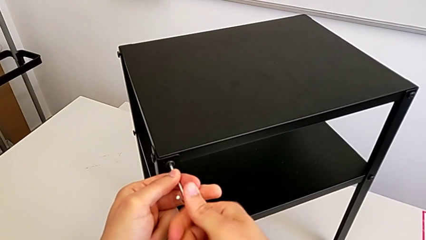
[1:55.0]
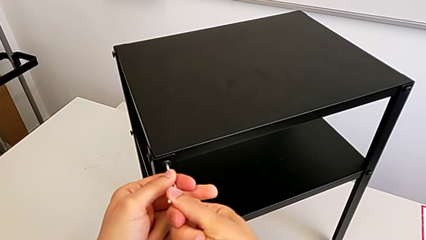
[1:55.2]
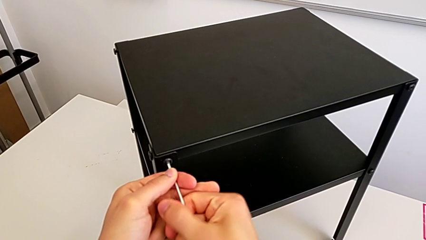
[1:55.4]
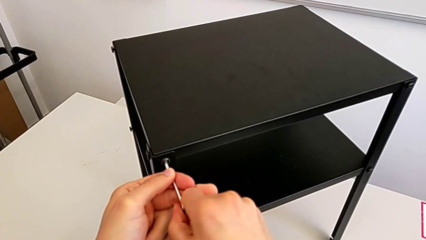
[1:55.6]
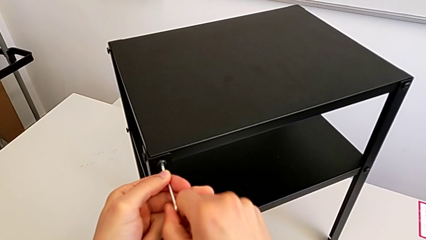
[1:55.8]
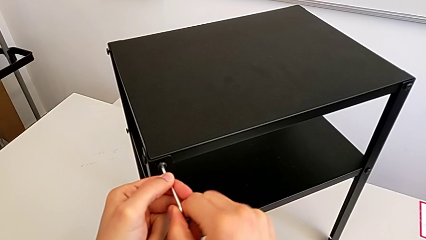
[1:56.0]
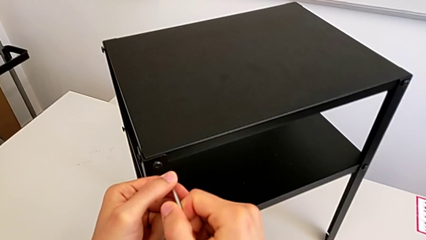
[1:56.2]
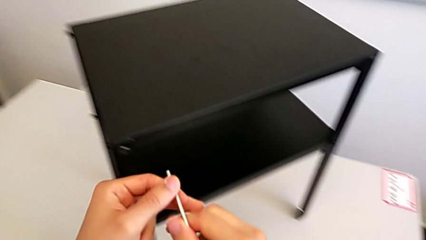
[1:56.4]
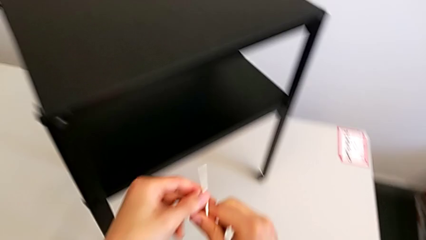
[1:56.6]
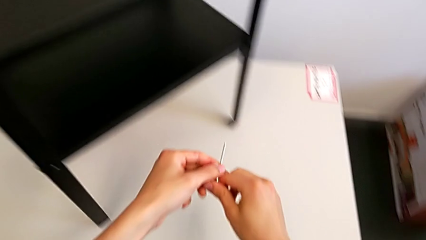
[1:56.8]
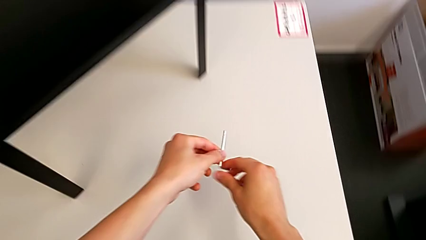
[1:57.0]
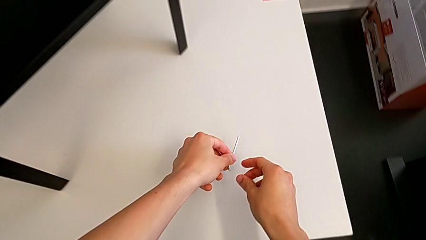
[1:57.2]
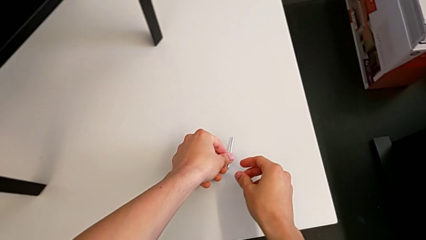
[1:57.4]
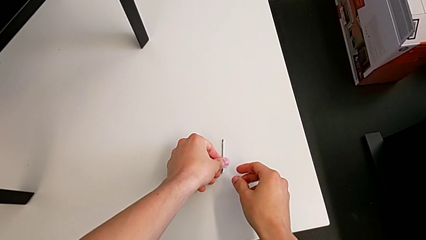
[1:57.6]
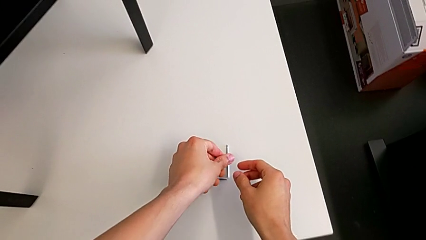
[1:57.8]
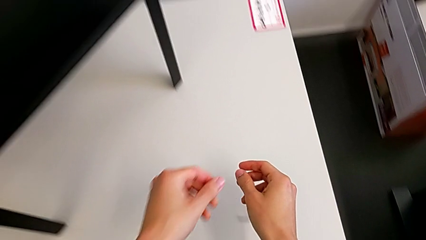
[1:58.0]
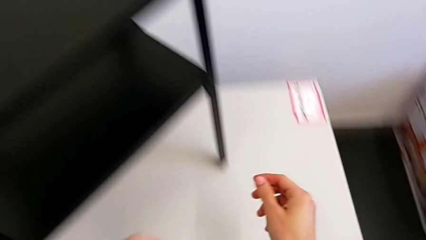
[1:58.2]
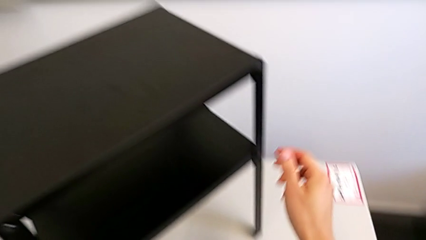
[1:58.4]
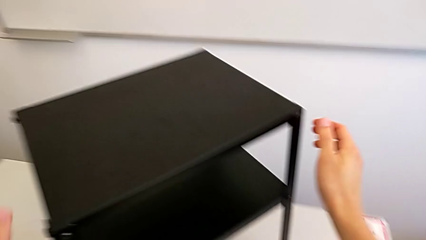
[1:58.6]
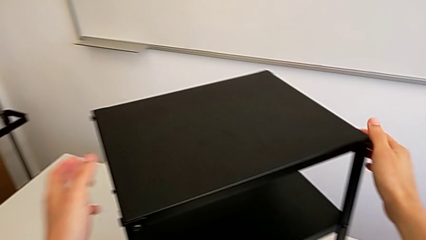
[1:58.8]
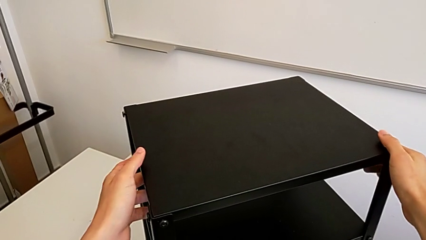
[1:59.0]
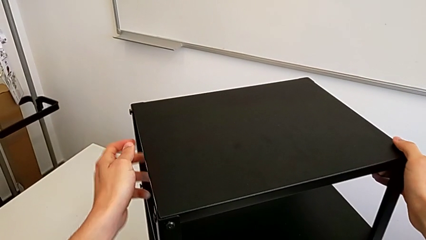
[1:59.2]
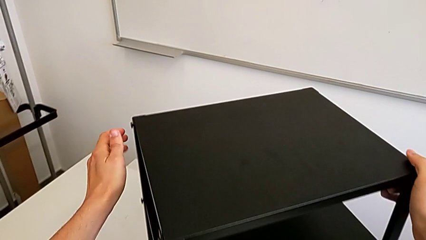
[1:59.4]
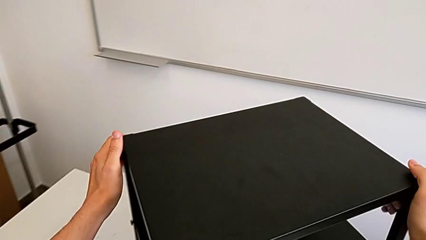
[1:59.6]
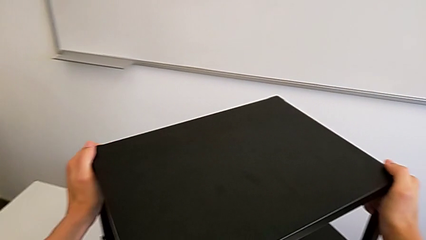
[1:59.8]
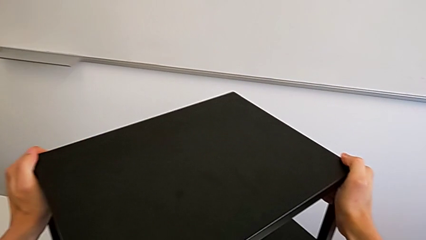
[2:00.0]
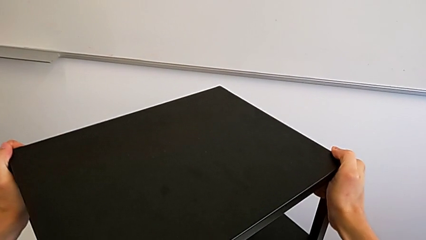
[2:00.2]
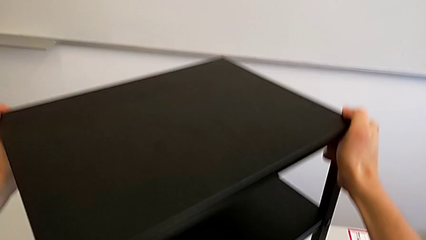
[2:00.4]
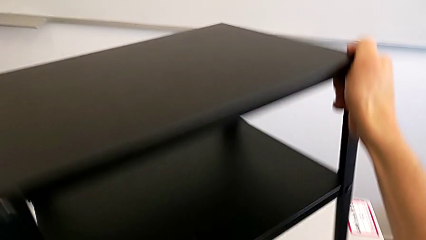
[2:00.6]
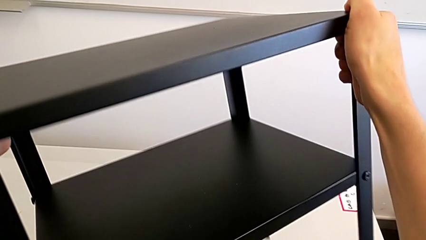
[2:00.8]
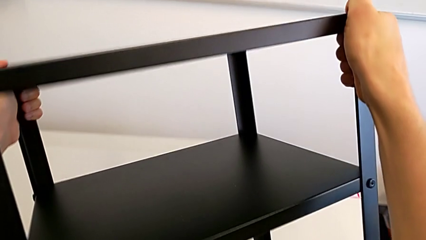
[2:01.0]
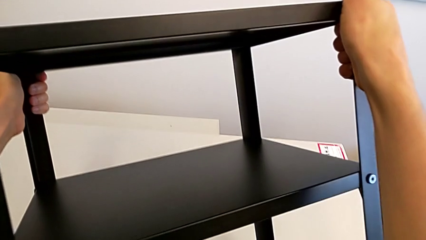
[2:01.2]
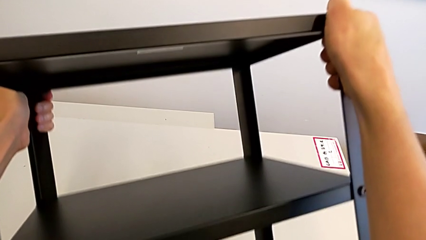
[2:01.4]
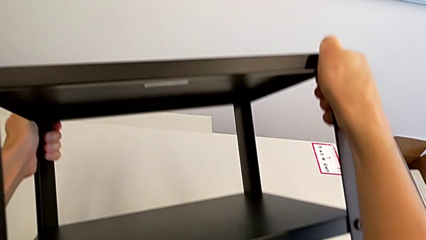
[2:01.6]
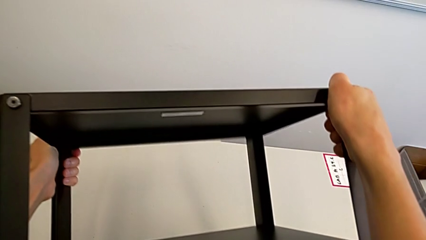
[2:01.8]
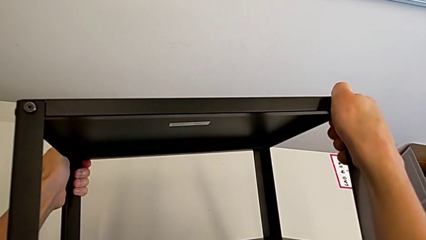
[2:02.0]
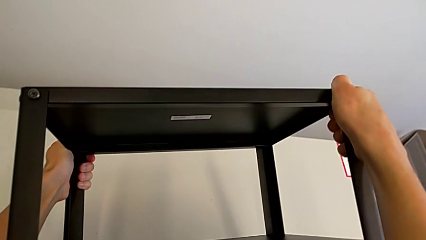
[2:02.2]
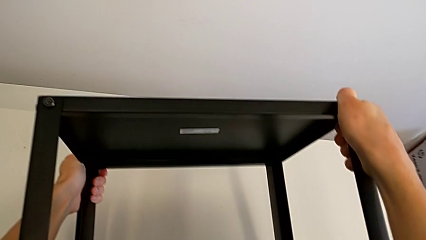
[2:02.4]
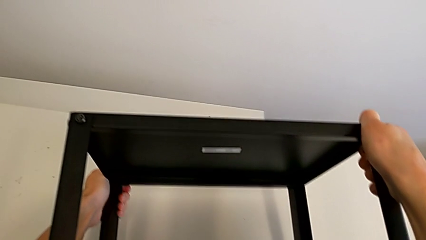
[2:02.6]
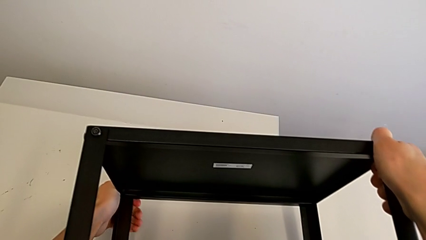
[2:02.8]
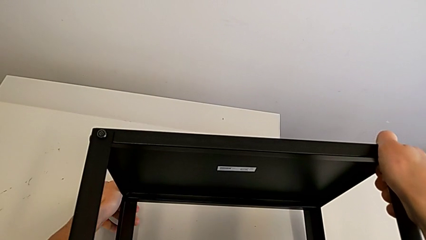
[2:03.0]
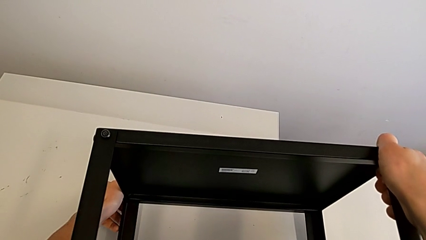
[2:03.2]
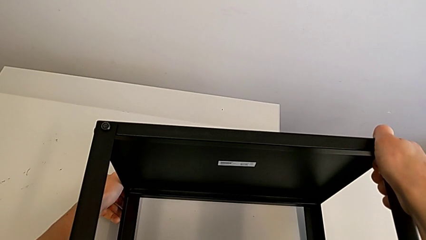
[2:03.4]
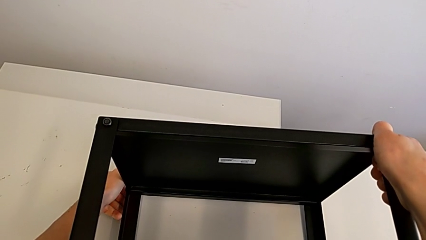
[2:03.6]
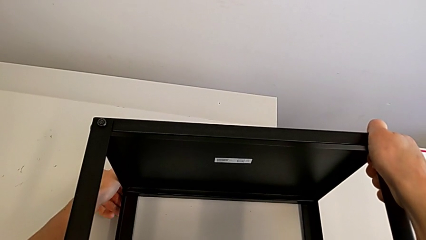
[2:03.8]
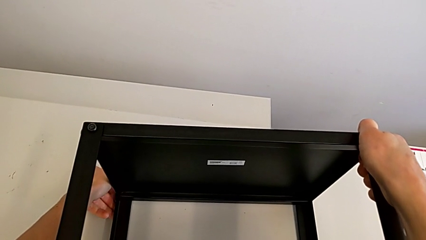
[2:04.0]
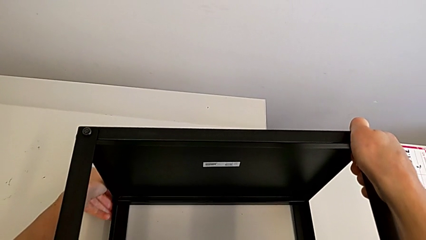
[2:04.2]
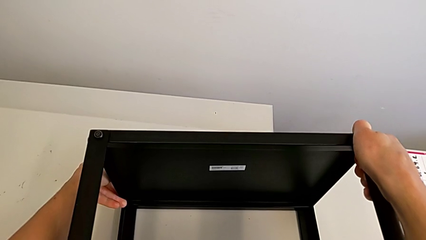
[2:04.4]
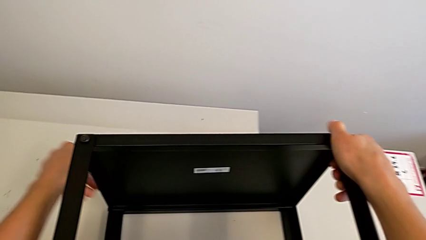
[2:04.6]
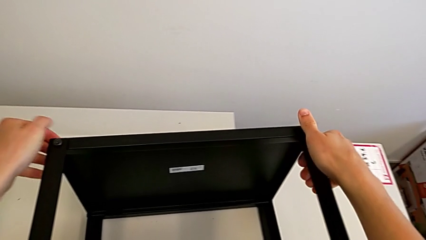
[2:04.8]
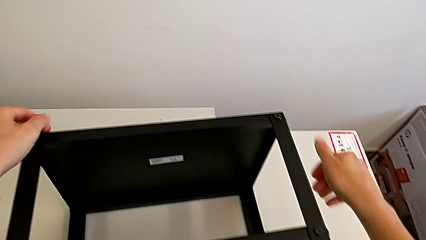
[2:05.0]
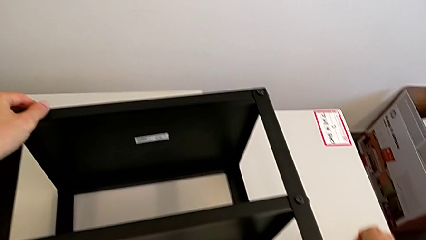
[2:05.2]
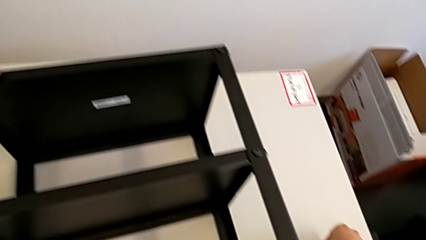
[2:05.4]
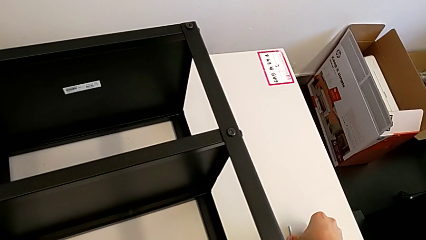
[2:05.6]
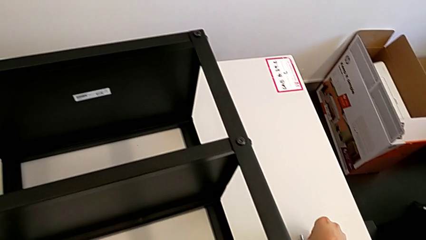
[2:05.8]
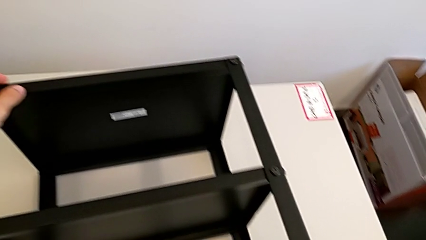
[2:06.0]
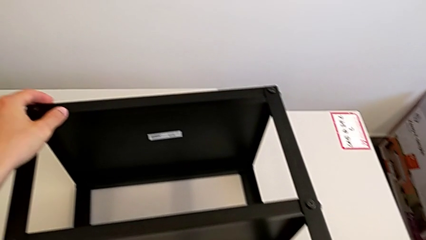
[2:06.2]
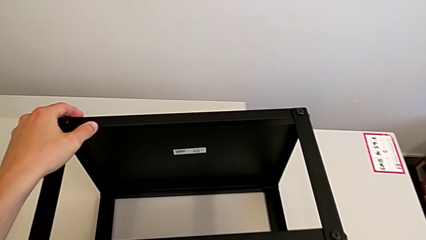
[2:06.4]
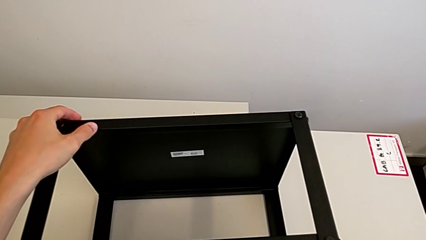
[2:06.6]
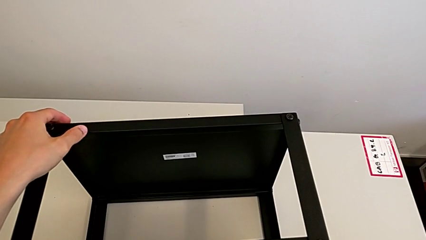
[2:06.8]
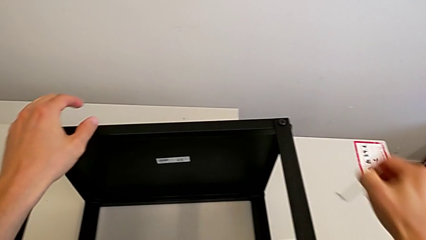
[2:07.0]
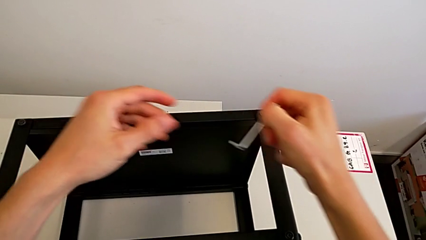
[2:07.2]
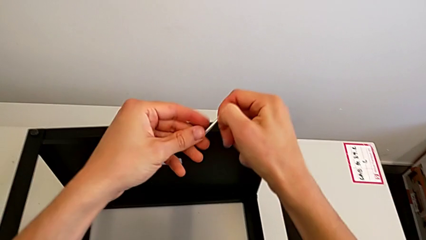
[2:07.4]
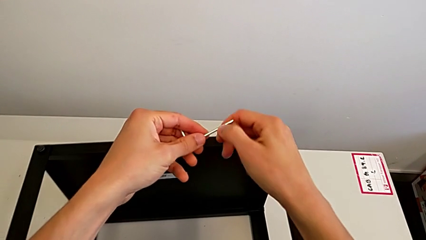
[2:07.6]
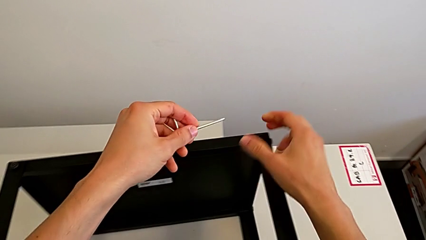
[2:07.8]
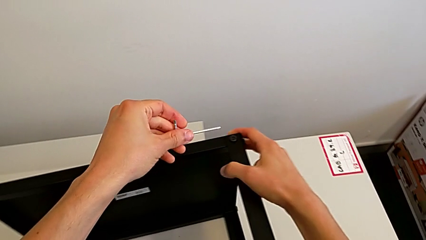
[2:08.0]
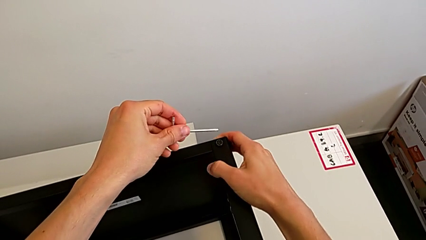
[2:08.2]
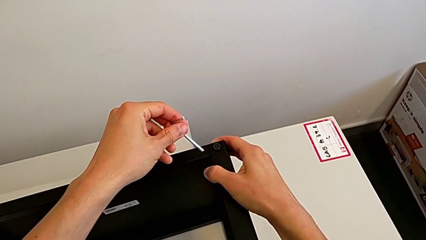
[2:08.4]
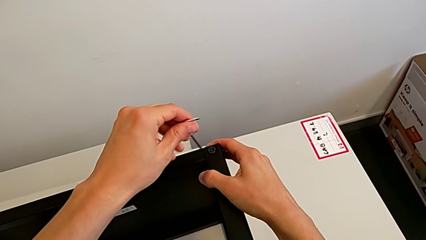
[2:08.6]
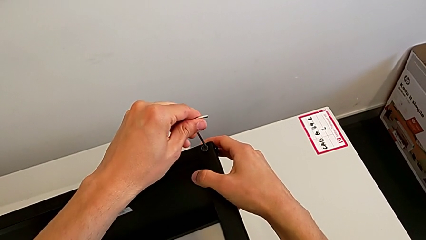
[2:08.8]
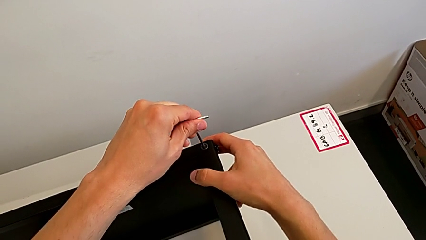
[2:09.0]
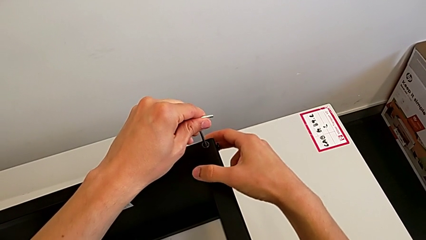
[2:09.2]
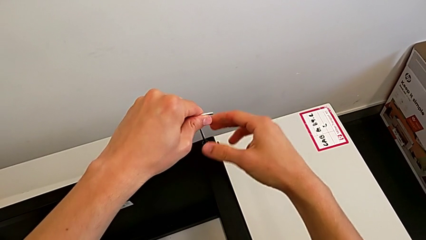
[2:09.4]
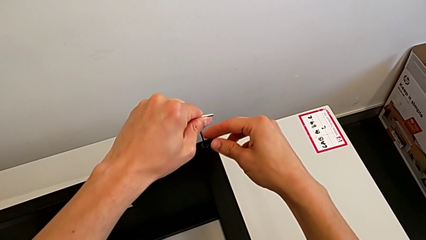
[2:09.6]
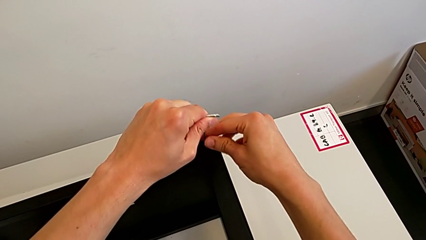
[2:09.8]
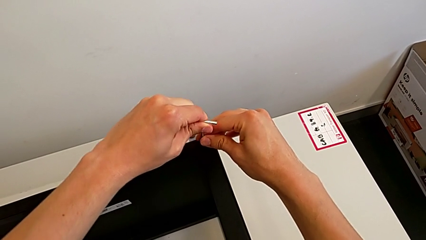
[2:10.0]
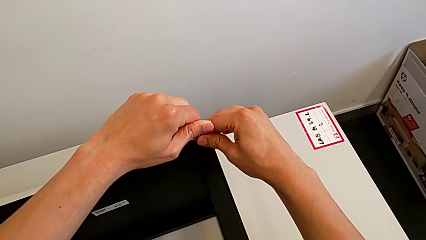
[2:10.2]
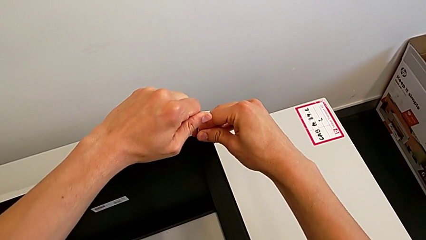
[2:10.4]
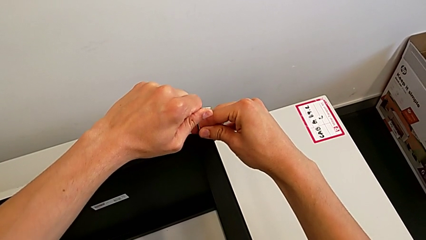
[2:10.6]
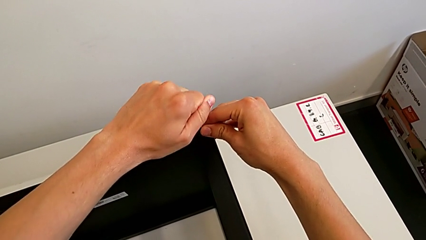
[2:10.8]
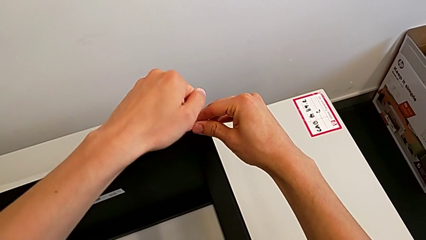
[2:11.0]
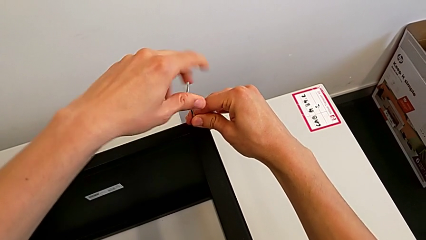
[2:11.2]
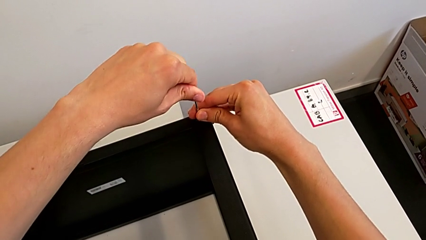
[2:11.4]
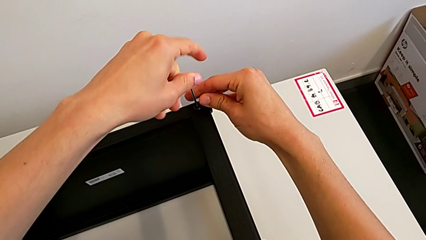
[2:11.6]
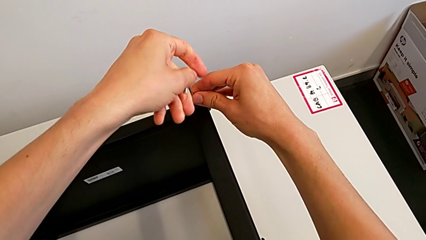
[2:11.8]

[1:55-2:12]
The camera wearer is unscrewing the bottom screws from the table. They withdraw the Allen wrench, place it, grab the nightstand, rotate it, grab the Allen wrench, insert it and begin to unscrew the hex socket head.
